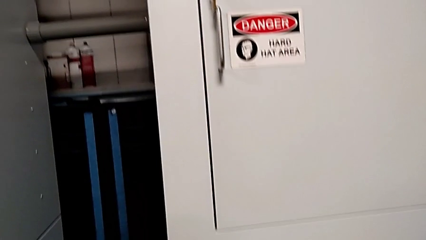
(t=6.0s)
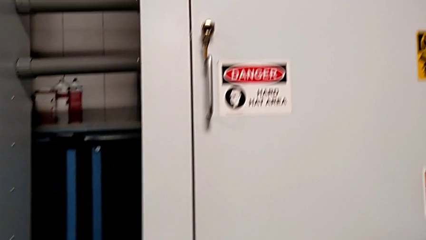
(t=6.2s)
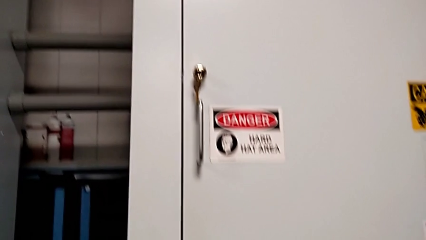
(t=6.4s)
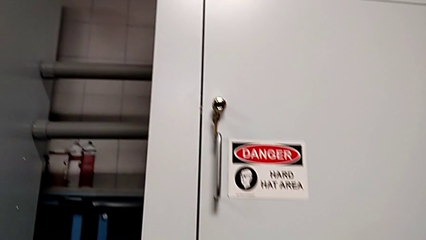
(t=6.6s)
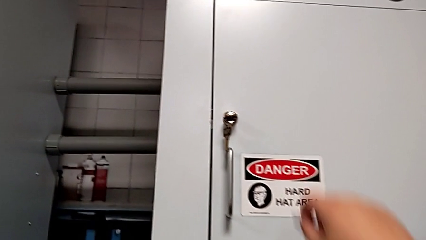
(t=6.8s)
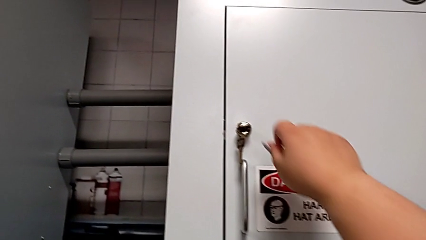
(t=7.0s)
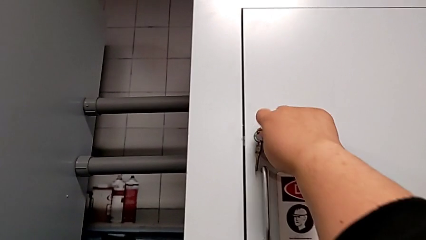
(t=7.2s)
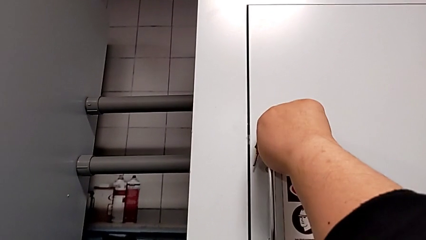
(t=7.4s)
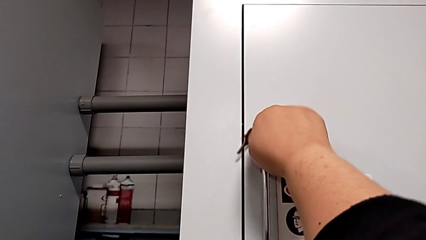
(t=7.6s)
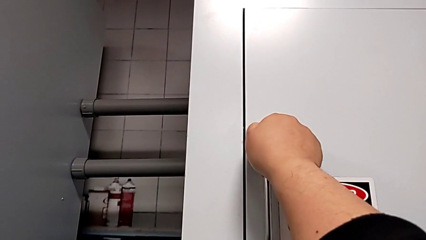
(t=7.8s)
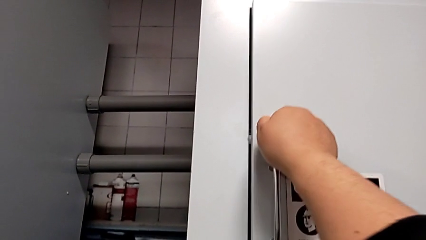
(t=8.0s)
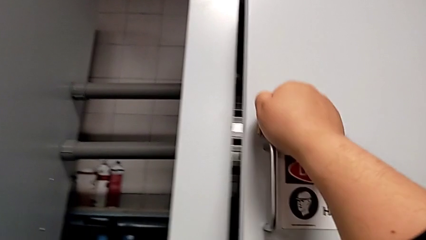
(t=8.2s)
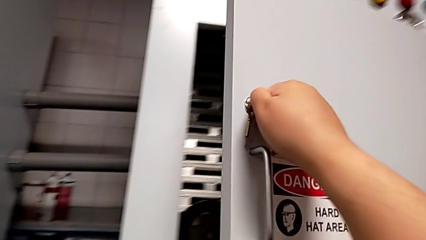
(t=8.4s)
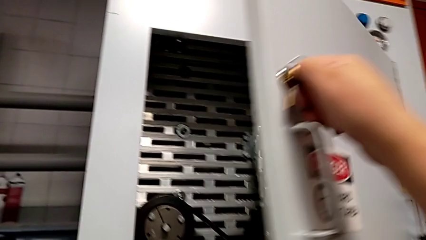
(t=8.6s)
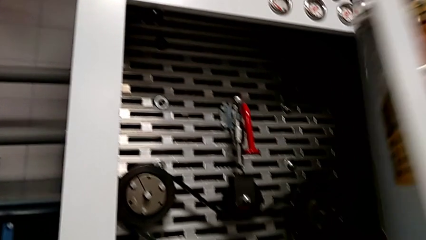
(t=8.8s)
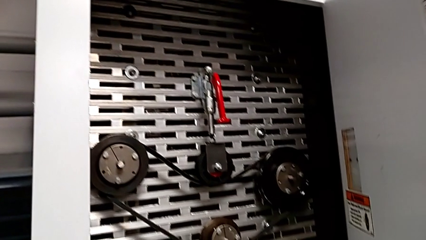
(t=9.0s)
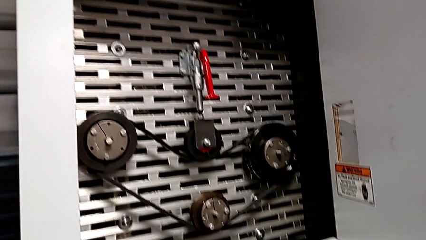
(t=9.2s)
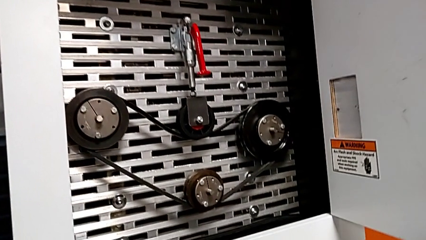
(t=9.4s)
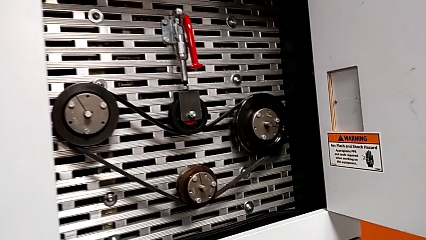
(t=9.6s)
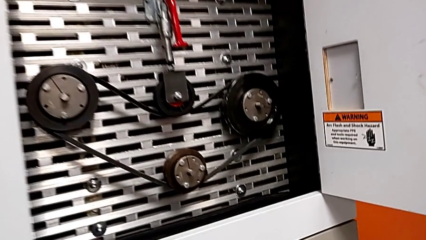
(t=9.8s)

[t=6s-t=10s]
The camera wearer opens the front_panel_door. They unlock the front panel door and open it.

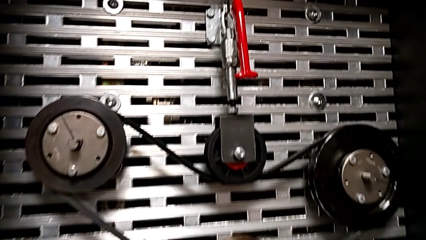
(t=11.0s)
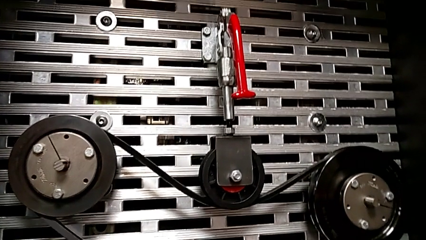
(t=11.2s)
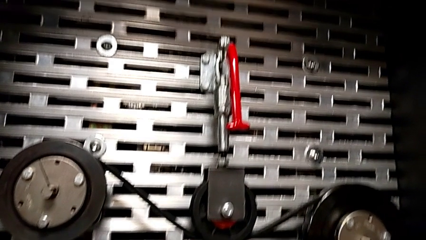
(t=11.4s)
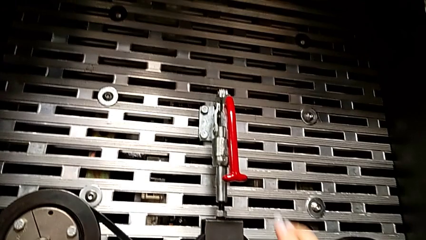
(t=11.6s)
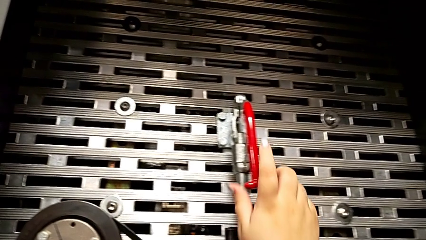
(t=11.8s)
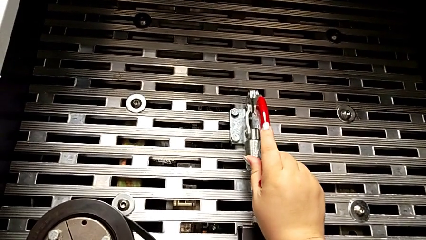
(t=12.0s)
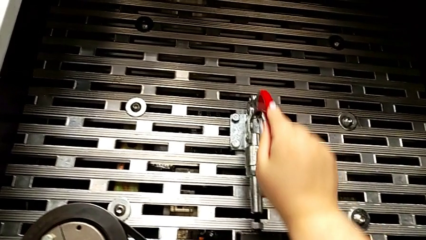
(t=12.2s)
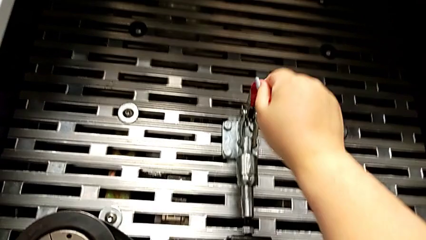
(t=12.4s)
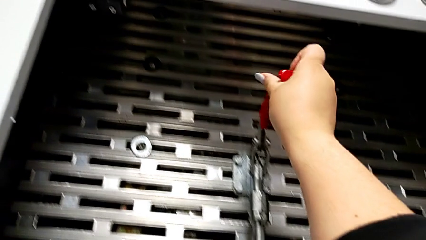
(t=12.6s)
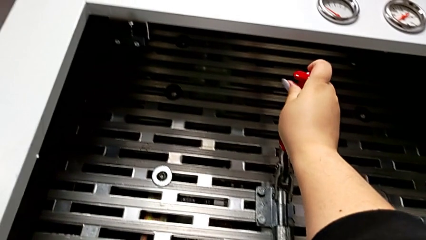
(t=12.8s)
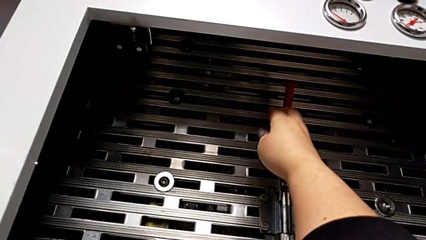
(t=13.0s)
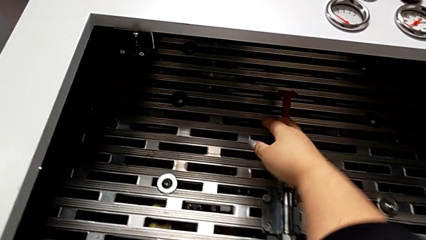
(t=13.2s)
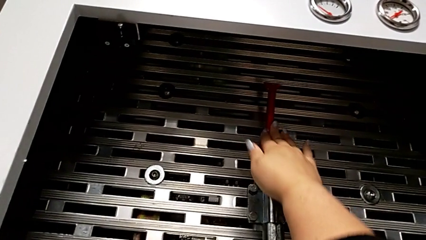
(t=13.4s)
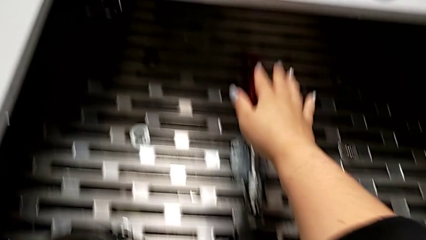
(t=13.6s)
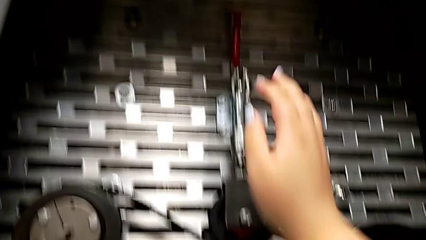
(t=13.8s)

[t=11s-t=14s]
The camera wearer pulls the red lever. They grab the lever and pull it.

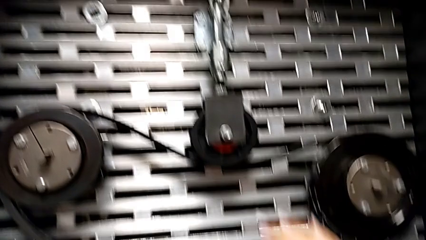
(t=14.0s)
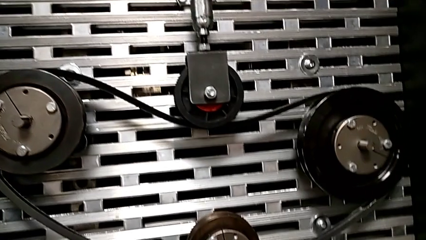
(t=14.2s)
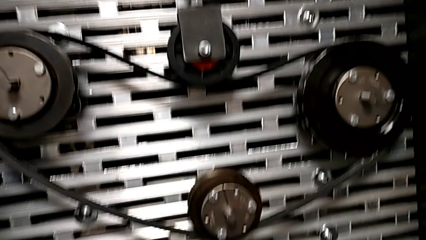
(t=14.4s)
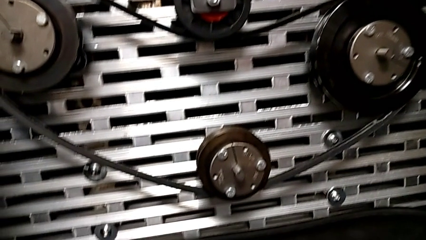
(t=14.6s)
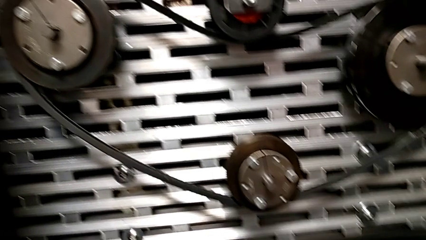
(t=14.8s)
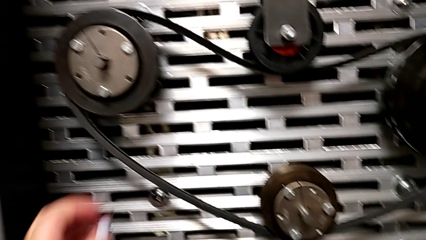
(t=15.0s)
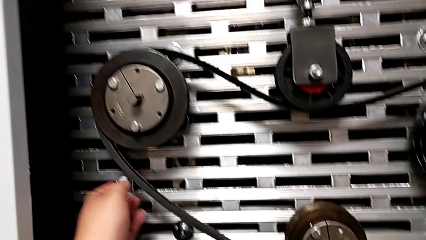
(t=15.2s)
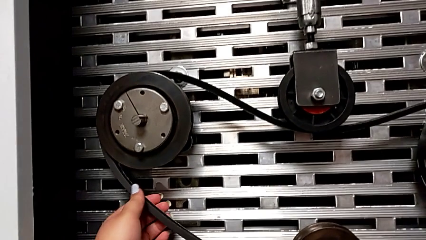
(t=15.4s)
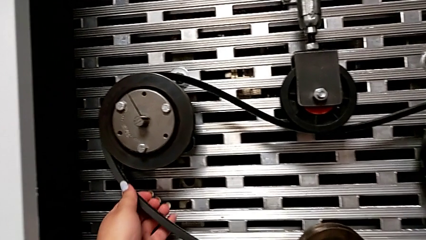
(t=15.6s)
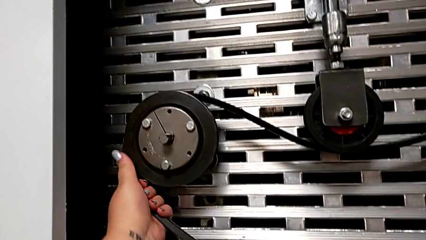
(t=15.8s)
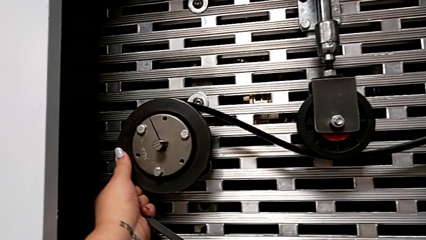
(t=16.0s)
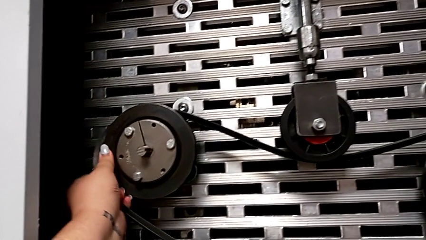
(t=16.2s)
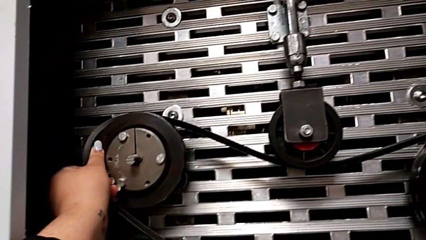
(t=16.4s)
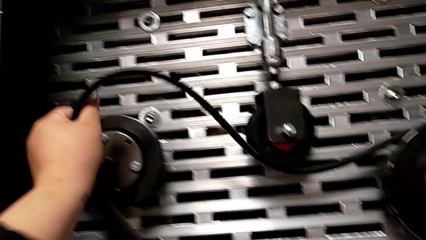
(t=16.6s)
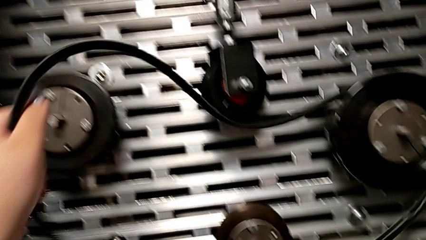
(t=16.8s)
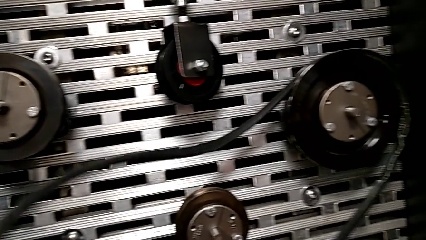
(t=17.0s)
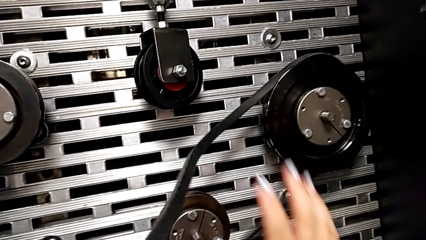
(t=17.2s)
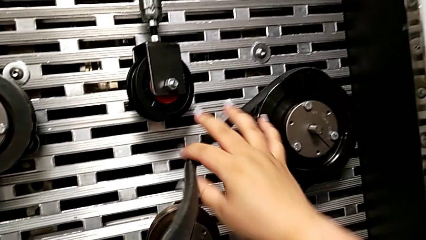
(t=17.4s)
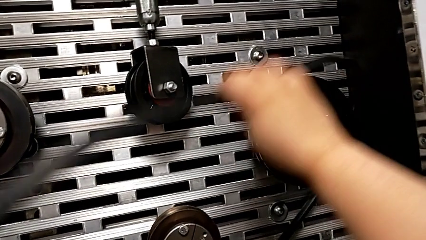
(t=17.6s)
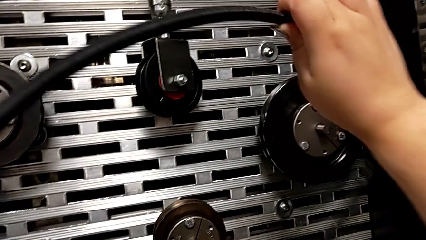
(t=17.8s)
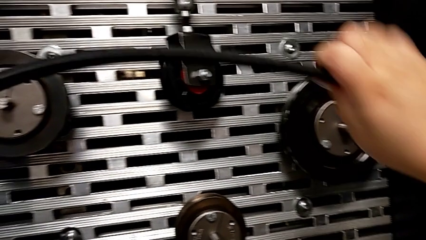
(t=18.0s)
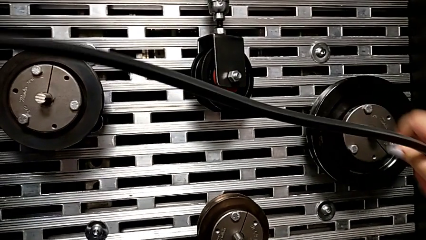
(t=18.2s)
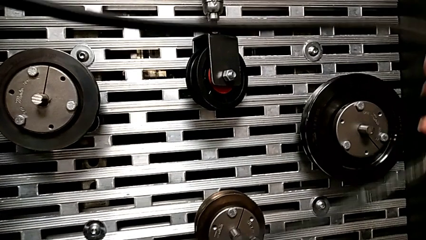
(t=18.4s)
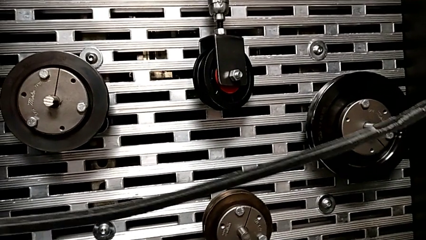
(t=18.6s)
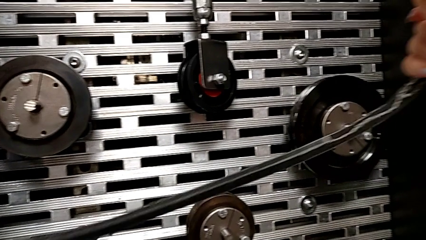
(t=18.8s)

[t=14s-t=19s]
The camera wearer removes the belt. They withdraw the old belt.

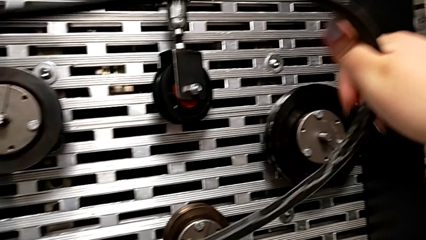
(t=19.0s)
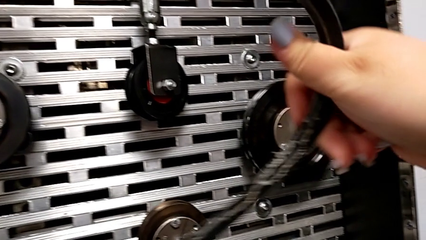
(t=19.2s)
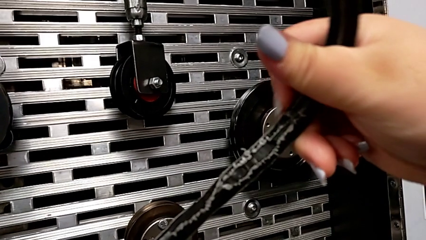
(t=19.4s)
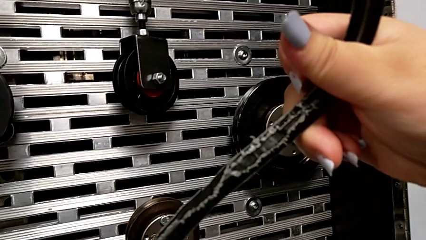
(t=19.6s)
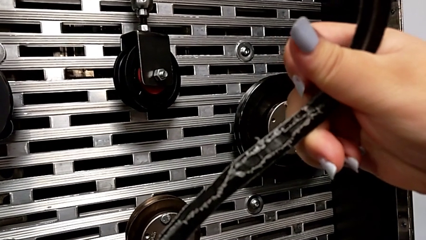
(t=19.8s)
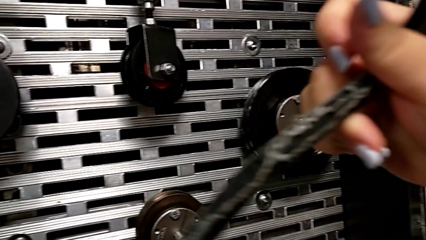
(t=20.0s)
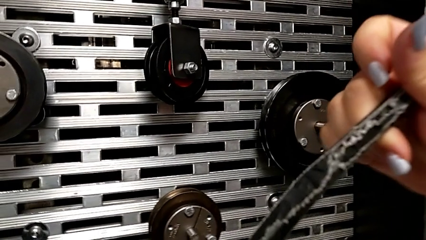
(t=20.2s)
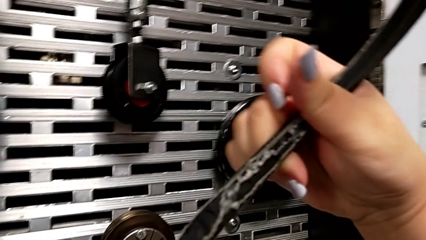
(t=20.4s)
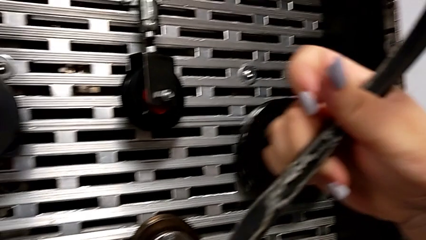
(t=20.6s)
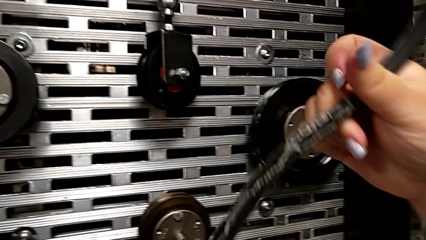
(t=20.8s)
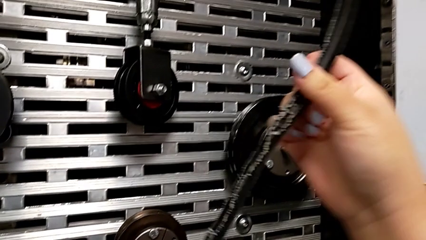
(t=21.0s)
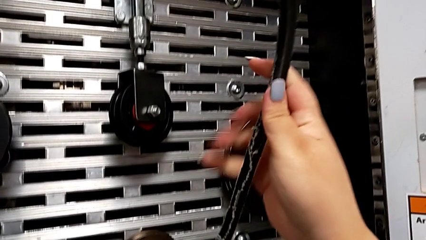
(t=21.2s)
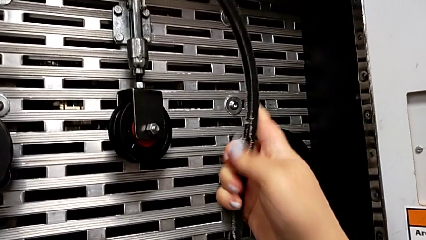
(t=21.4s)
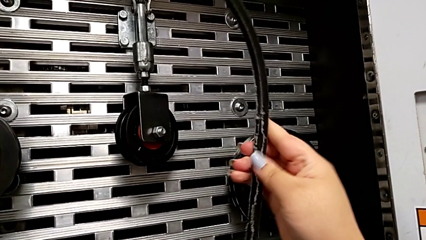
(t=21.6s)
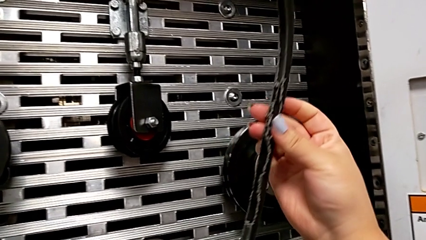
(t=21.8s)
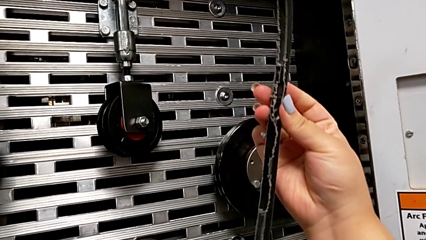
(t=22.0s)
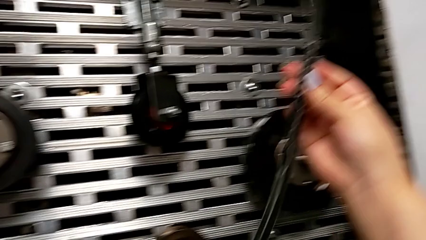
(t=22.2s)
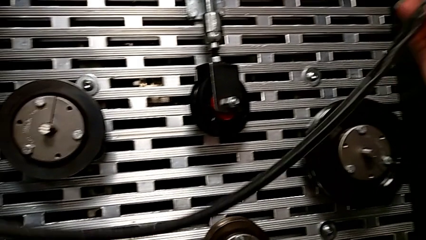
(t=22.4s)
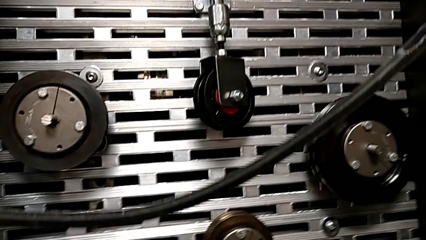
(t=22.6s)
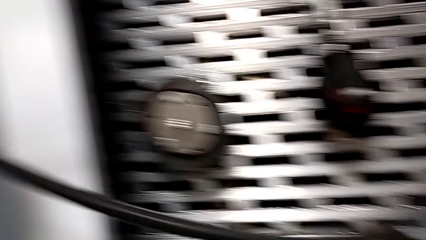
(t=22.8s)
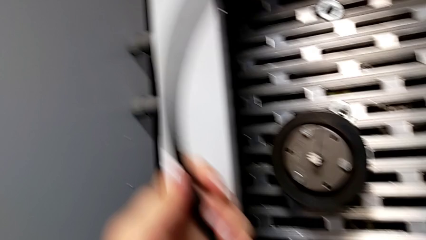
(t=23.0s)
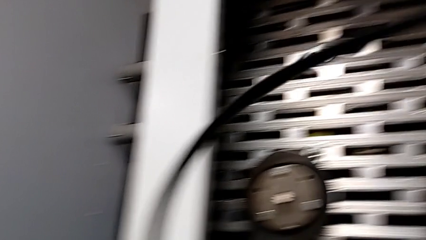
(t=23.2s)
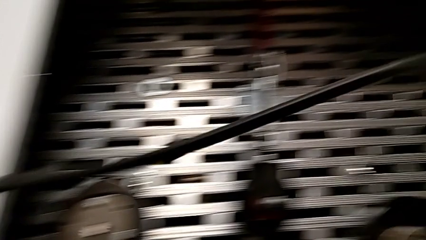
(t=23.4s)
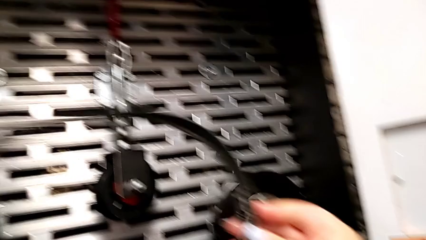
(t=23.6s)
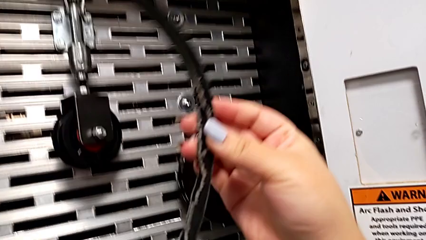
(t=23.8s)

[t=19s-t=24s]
The camera wearer inspects the belt. They inspect the old belt.

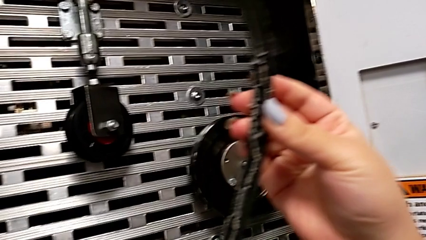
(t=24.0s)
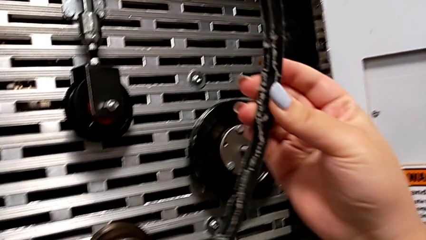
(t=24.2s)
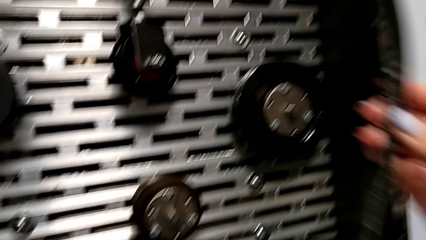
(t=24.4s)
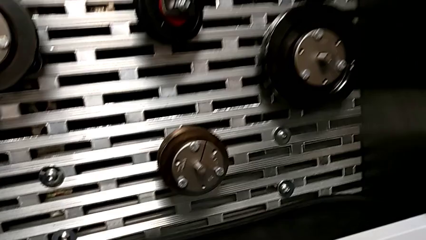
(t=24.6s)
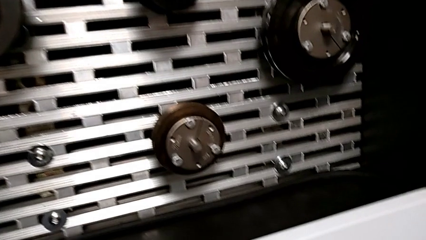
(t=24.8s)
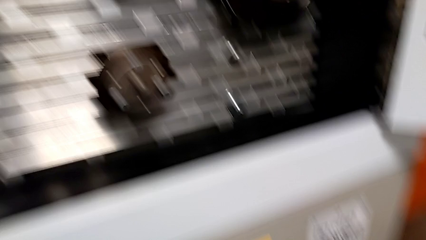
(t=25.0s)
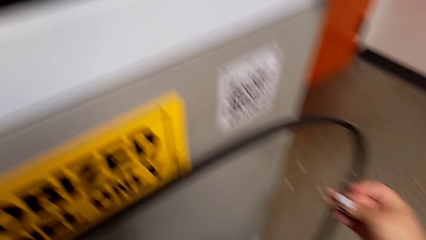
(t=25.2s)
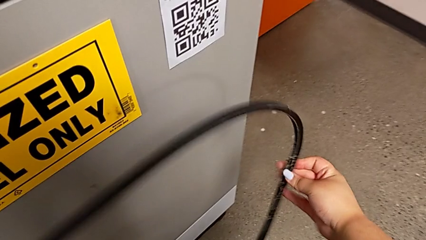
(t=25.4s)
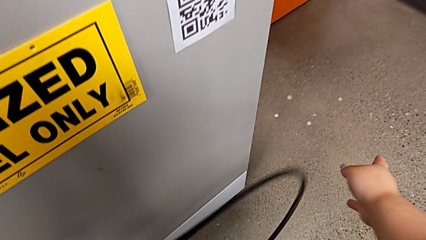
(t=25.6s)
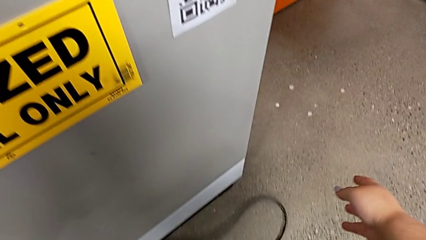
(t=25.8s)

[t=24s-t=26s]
The camera wearer discards the belt. They drop the old belt.
